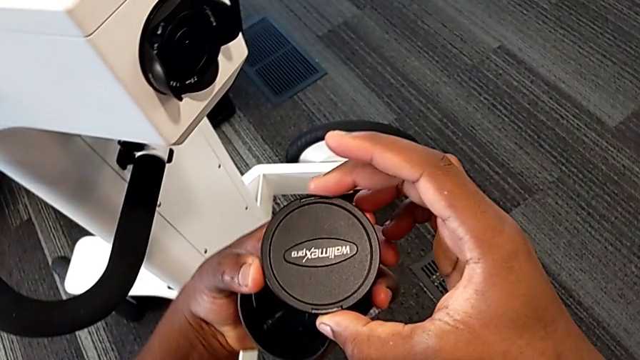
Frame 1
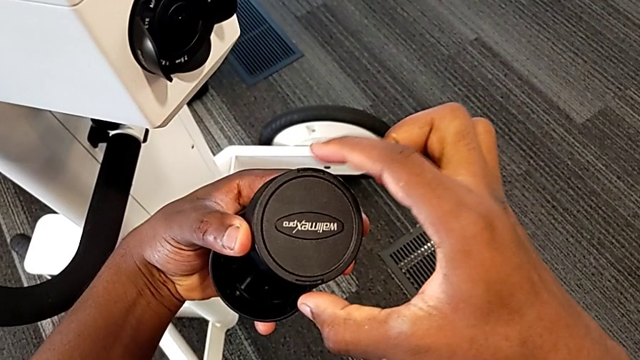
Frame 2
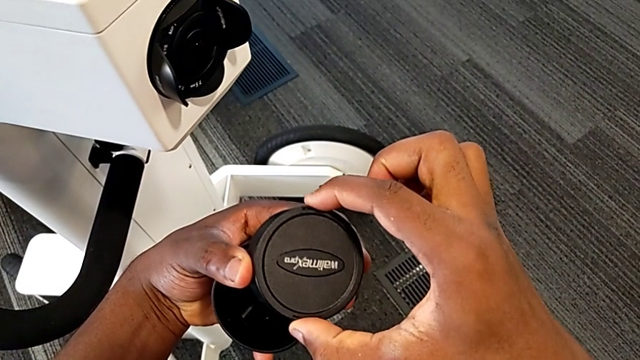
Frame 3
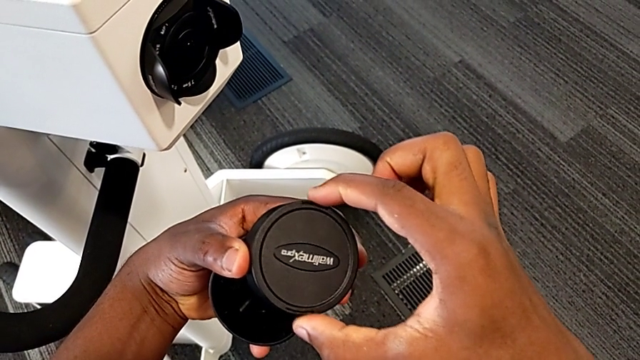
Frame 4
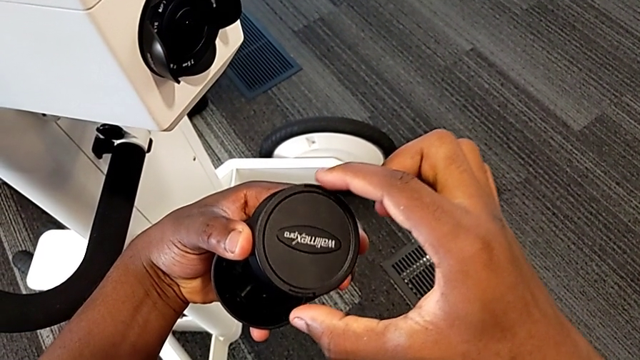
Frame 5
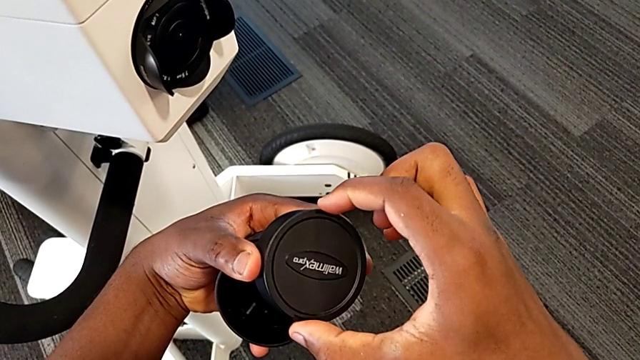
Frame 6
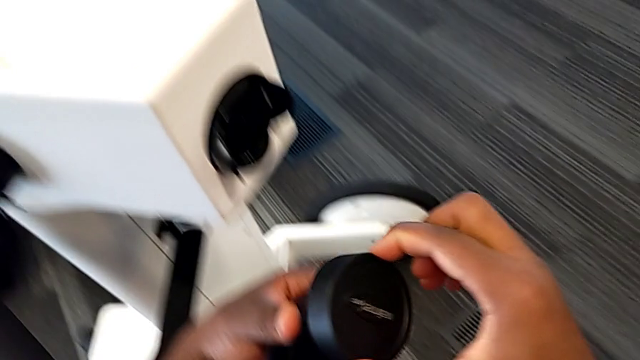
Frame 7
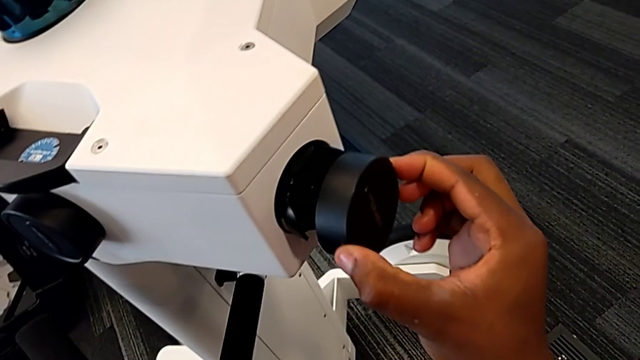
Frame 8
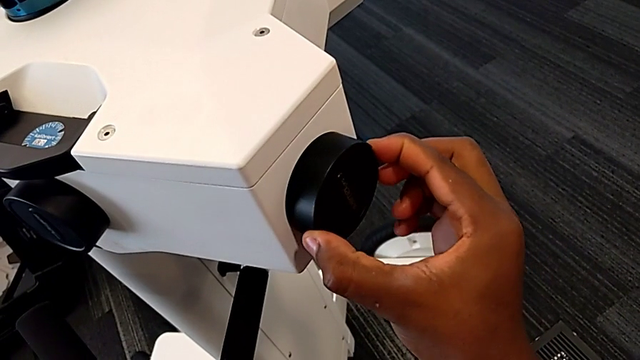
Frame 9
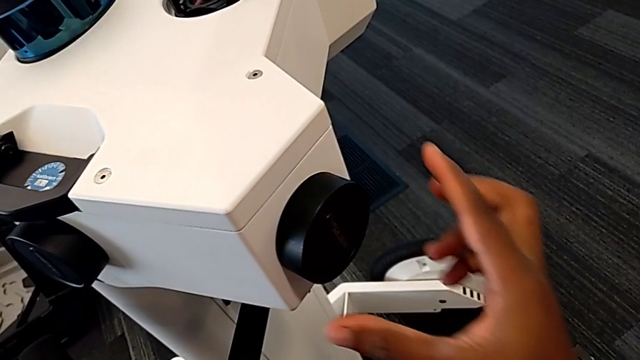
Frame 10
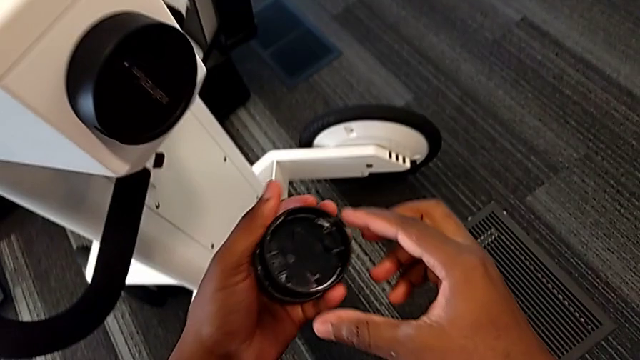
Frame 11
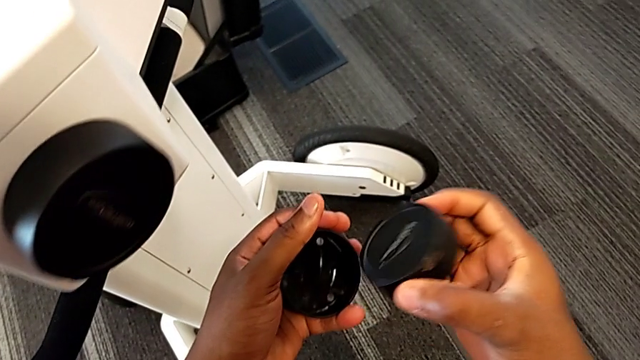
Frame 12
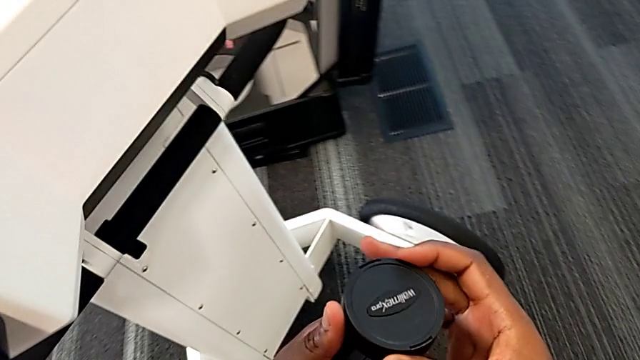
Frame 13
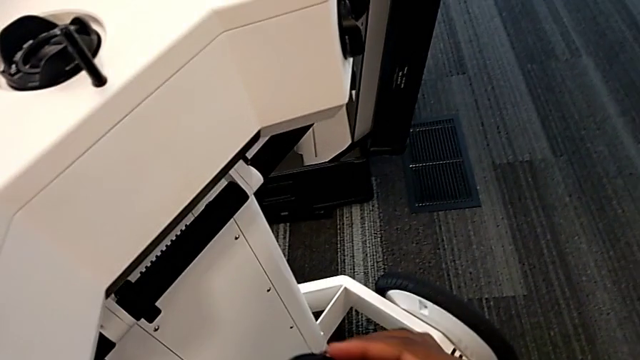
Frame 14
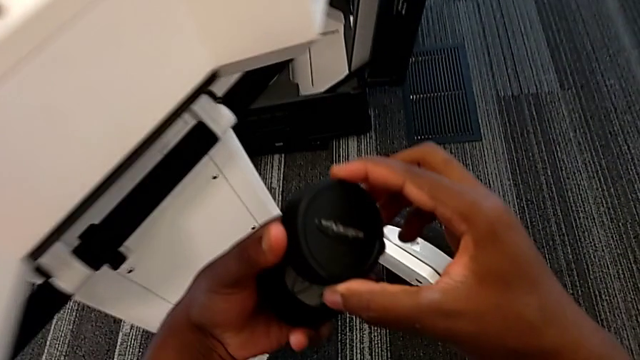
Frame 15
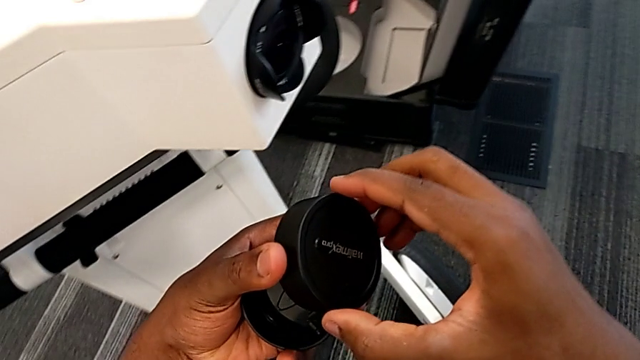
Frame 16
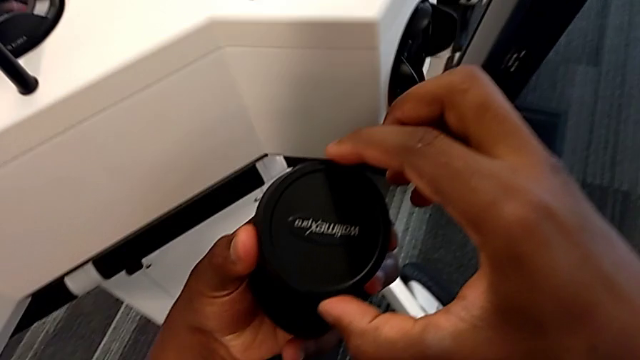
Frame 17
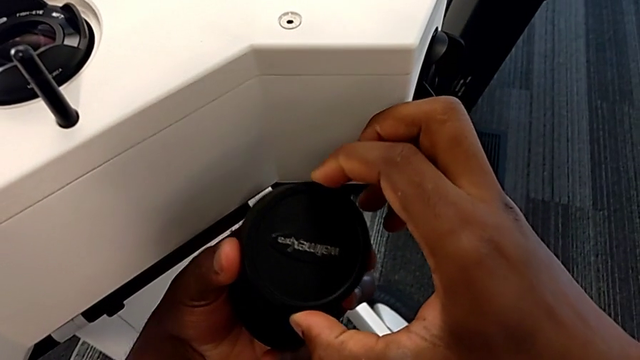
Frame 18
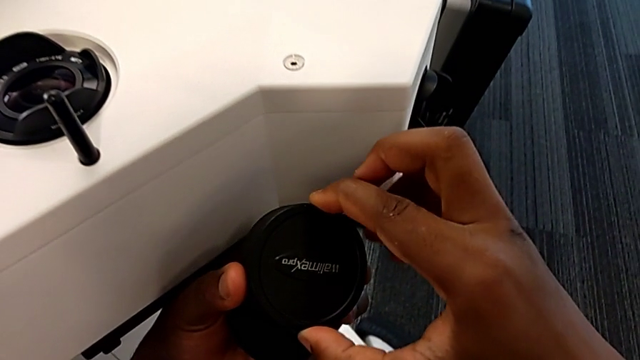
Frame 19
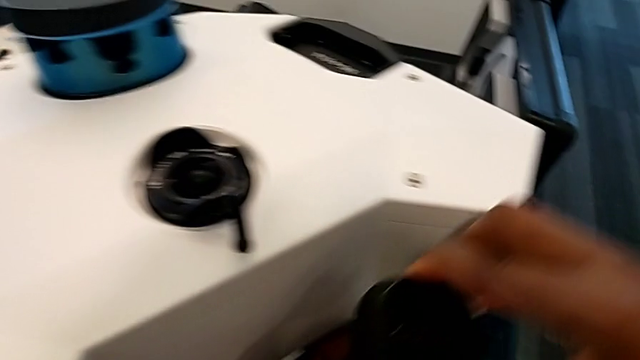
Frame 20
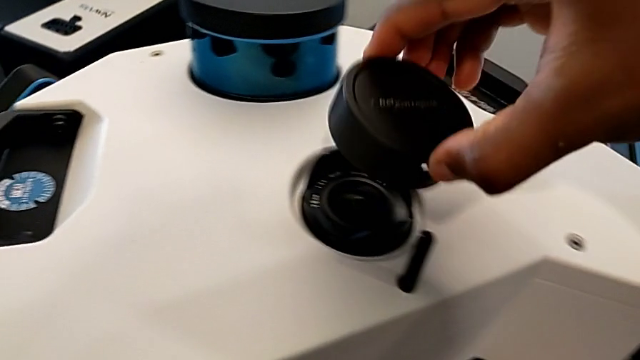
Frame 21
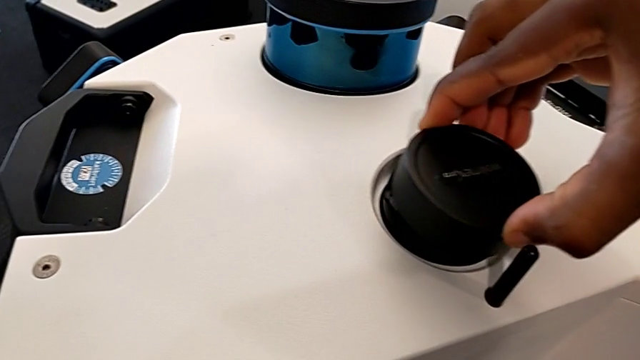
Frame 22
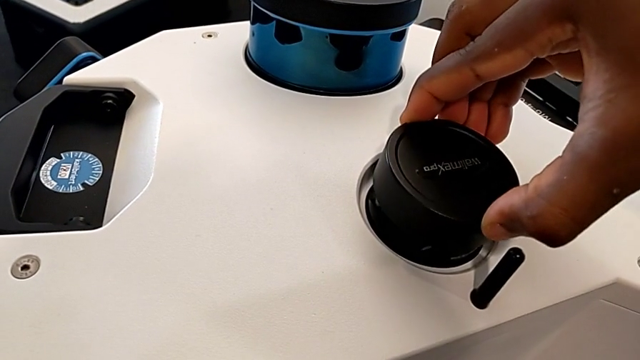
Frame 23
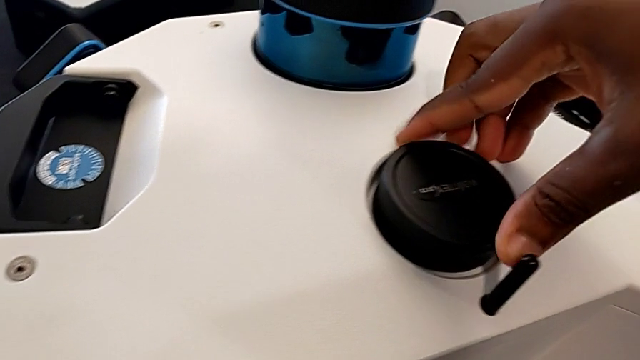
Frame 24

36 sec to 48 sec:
The camera wearer is attaching the lens cover to the camera. They inspect the lens cover, insert the third lens caps, grab the fourth lens caps, inspect the lens cover and insert the lens.

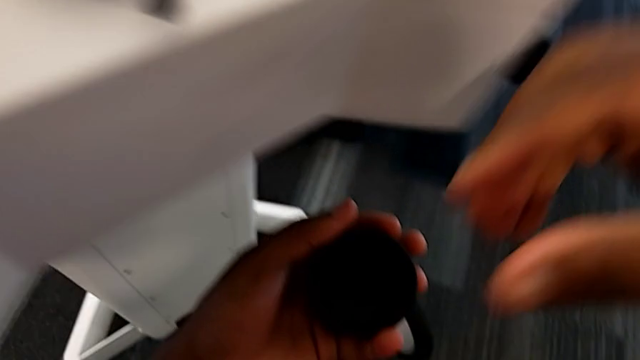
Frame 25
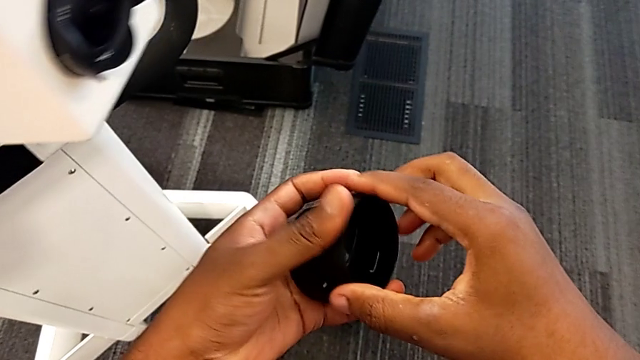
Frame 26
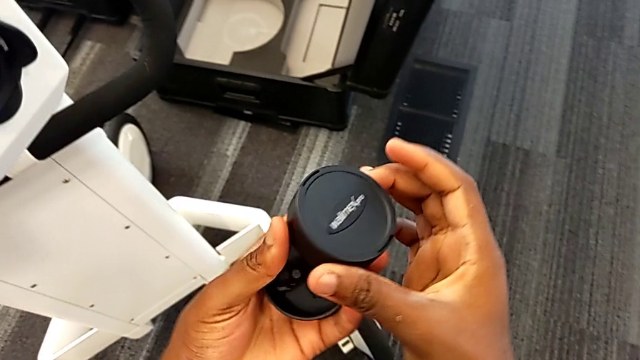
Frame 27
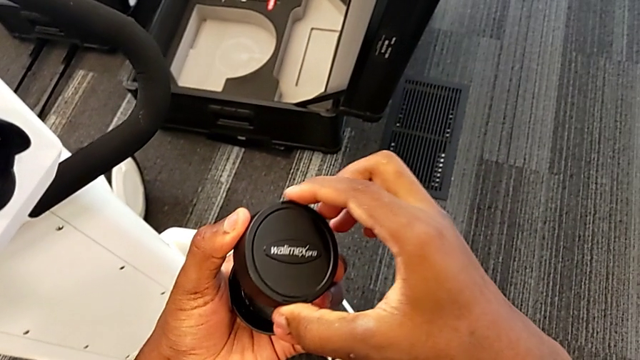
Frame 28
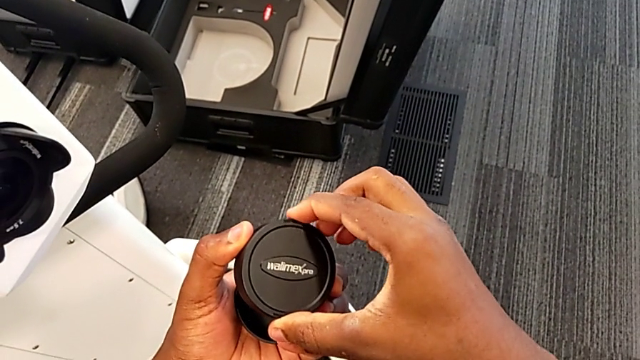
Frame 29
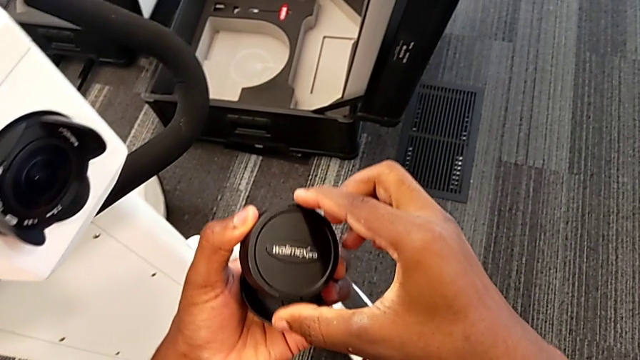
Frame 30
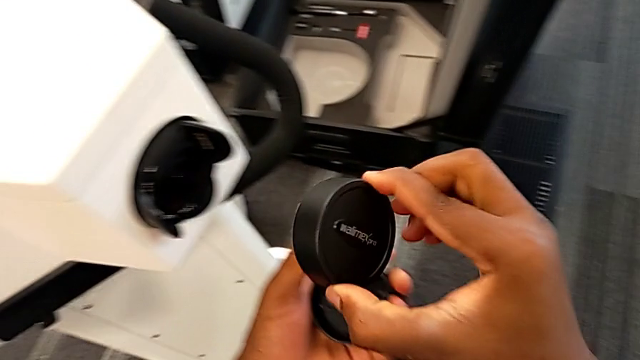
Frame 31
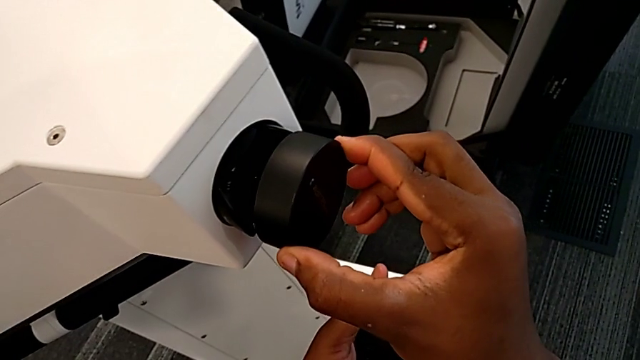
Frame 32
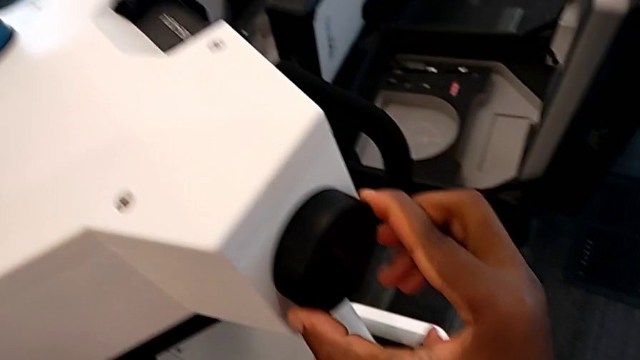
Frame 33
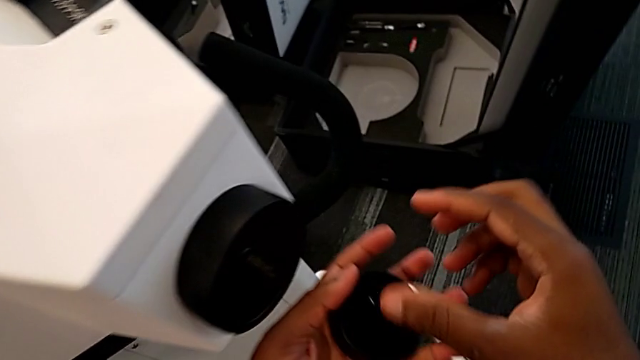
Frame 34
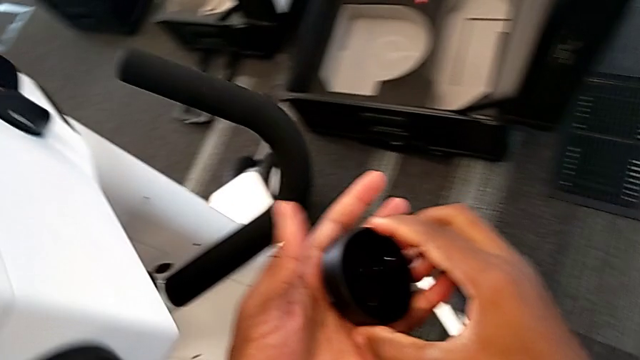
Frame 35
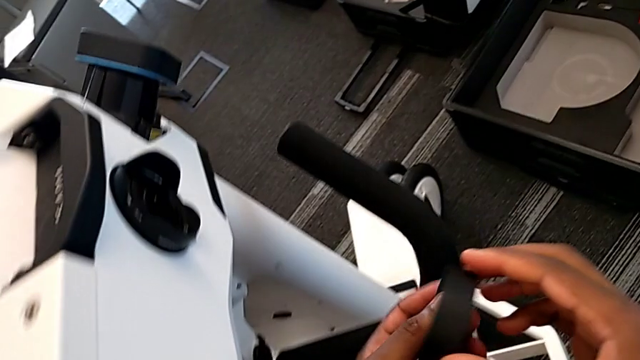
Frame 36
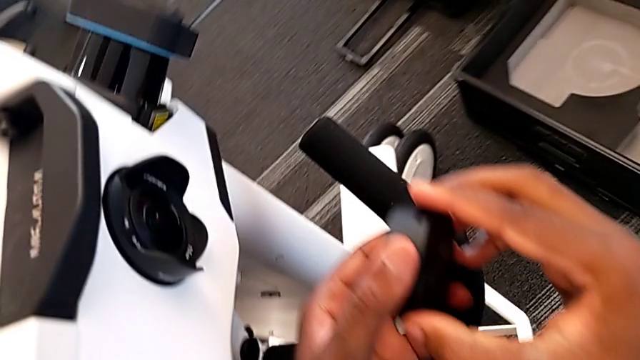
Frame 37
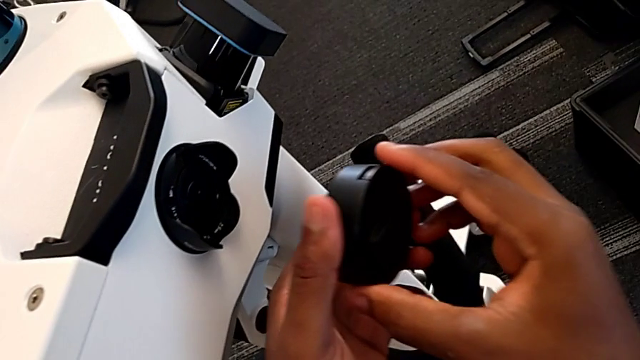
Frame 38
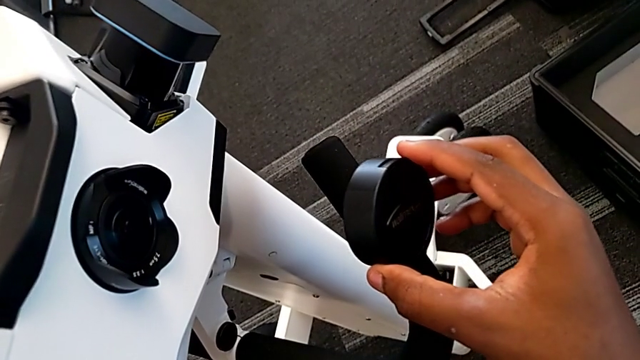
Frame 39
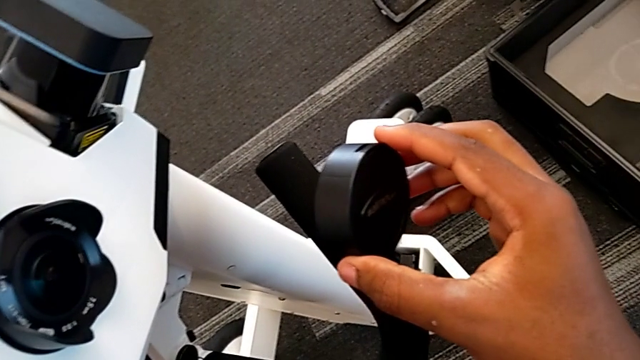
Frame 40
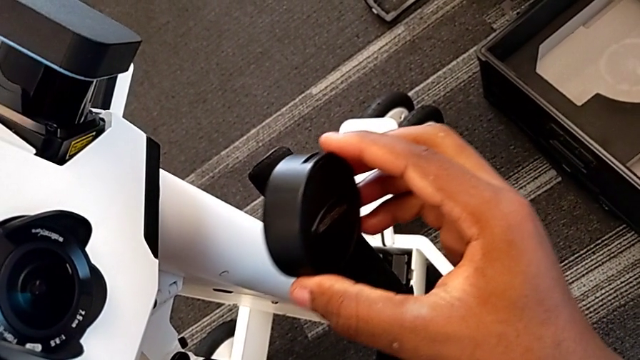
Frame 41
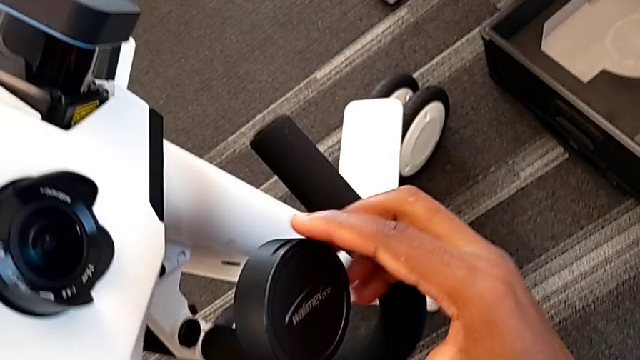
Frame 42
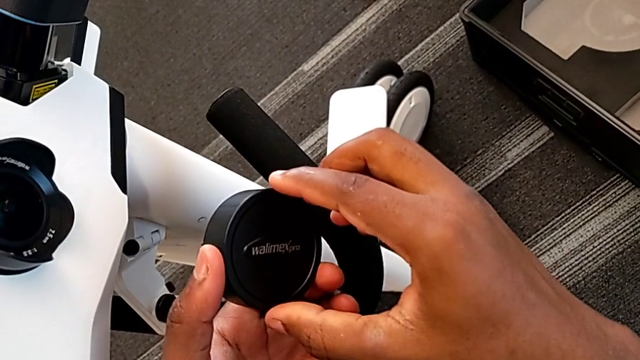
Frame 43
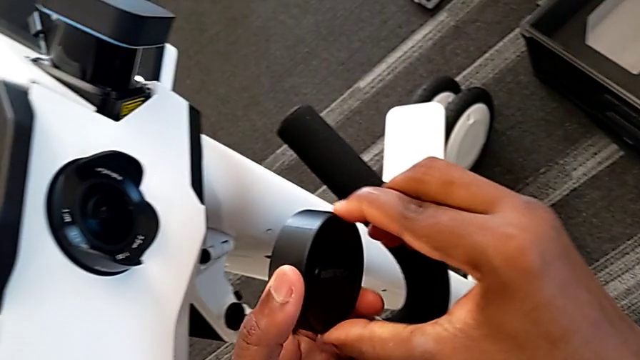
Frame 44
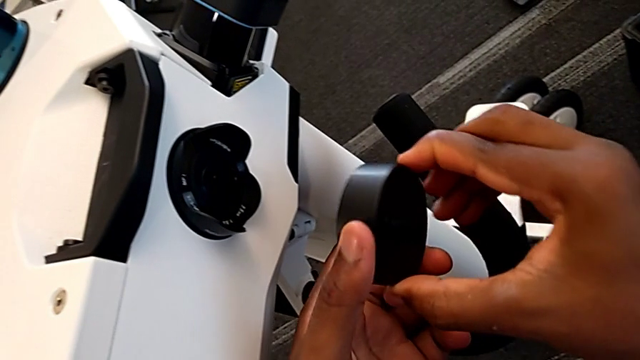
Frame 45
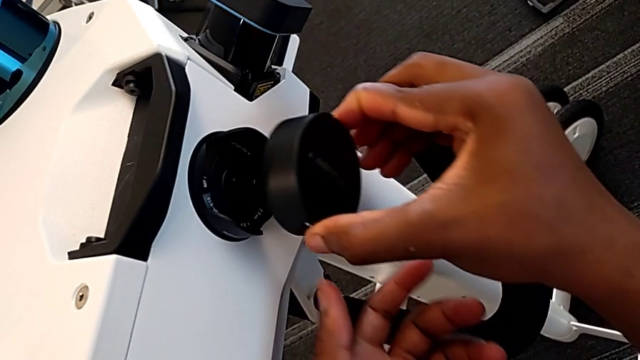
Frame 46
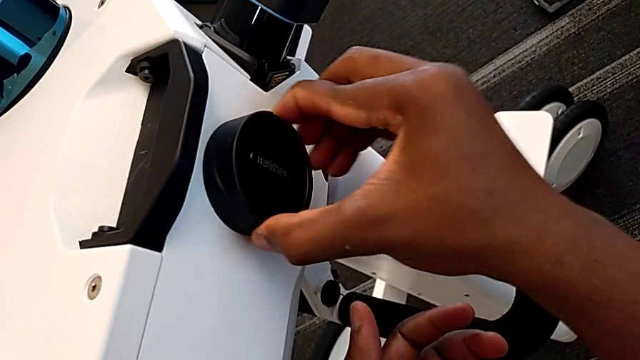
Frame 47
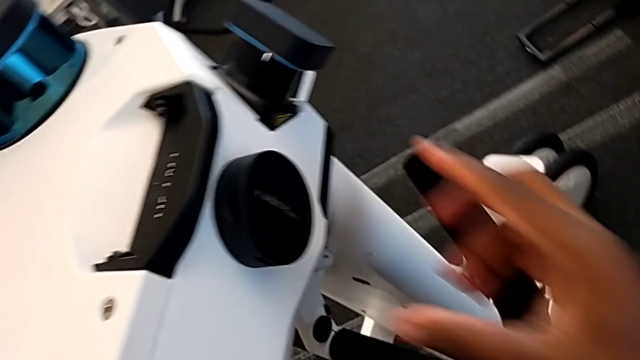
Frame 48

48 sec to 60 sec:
The camera wearer is attaching the lens cover to the camera. They inspect the lens cover, insert the lens, inspect the lens cover, rotate the lens and insert it.
